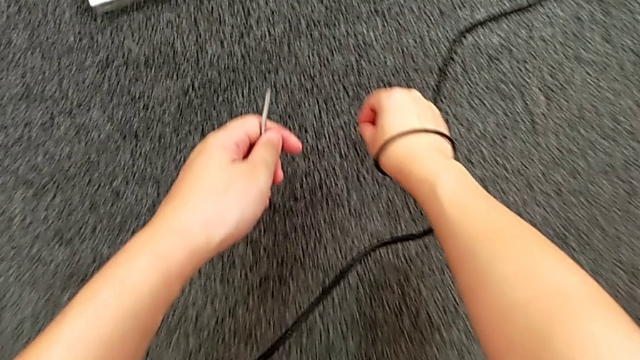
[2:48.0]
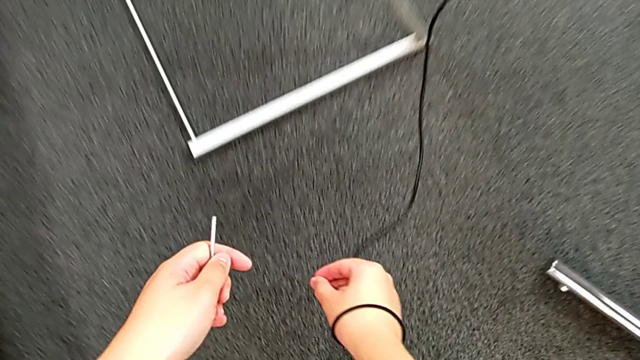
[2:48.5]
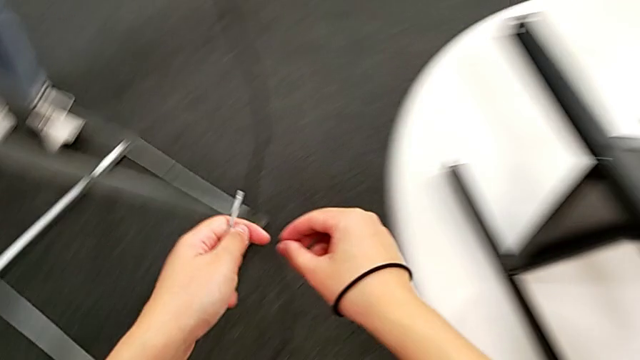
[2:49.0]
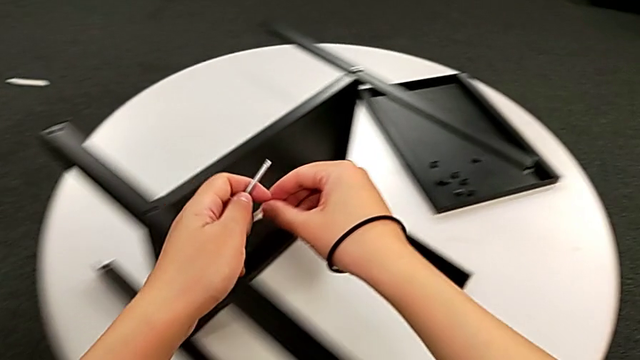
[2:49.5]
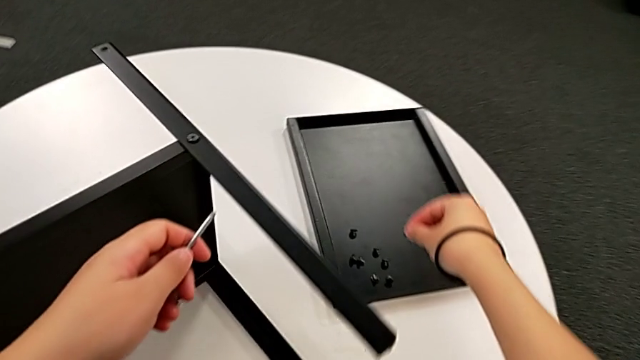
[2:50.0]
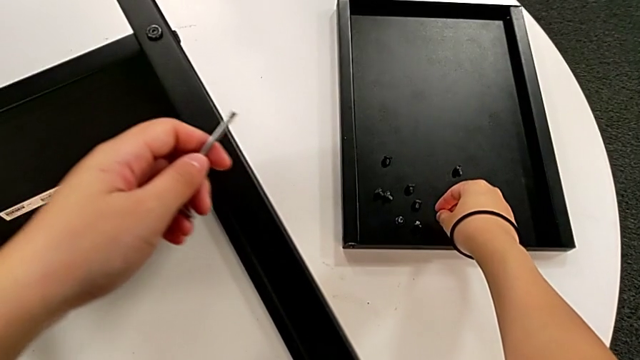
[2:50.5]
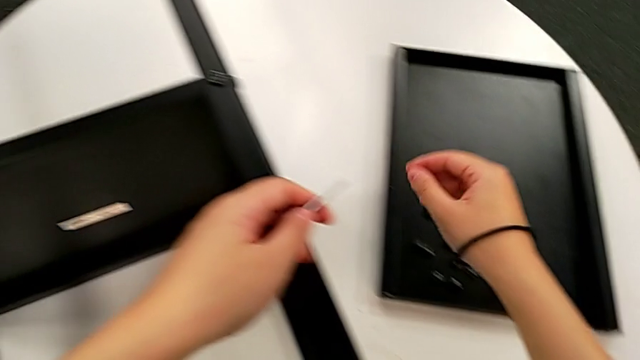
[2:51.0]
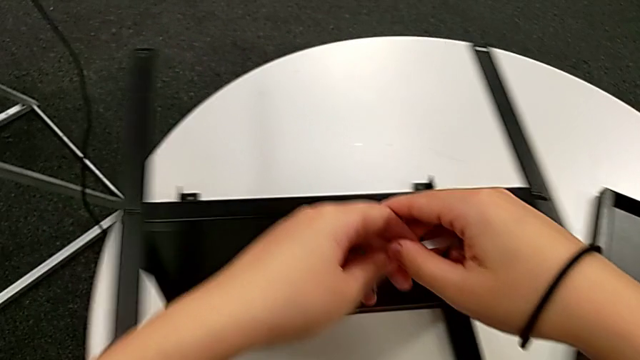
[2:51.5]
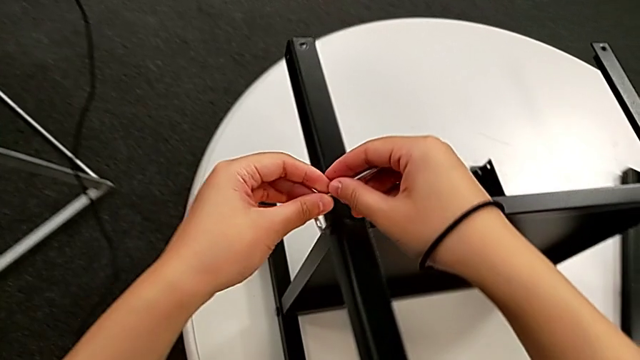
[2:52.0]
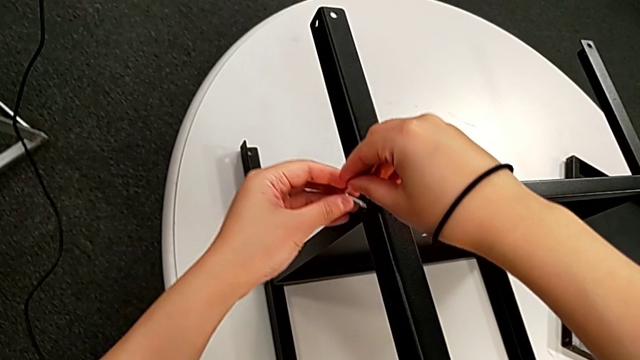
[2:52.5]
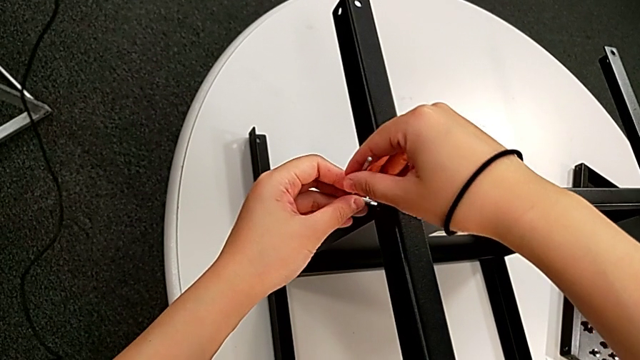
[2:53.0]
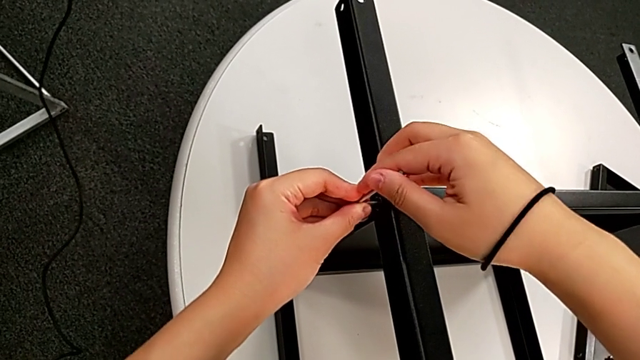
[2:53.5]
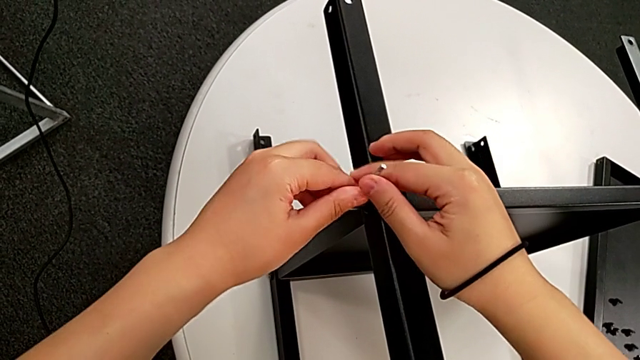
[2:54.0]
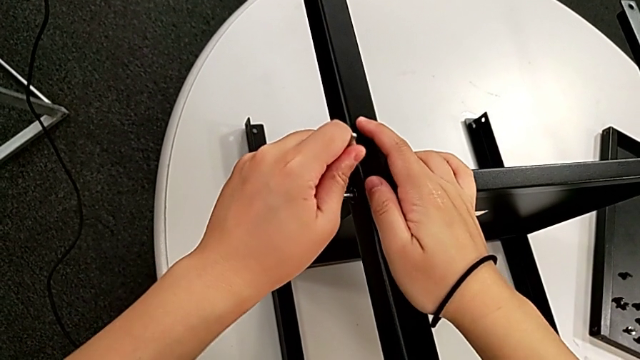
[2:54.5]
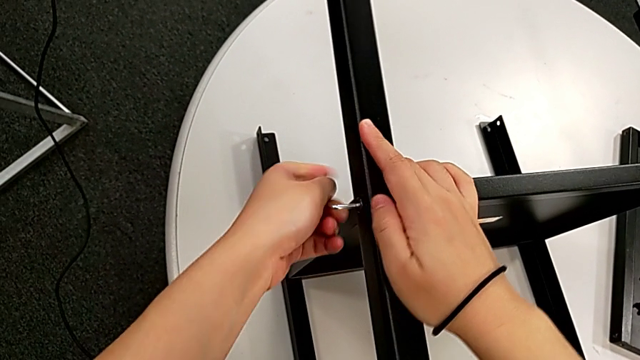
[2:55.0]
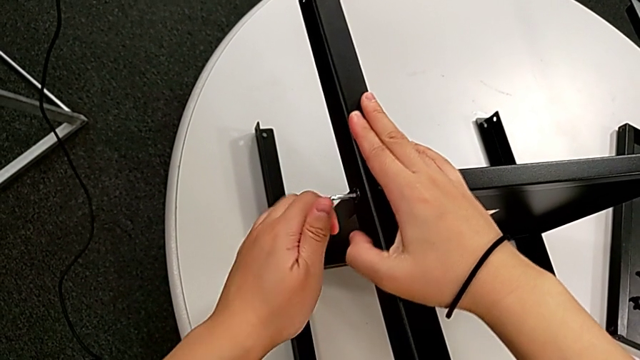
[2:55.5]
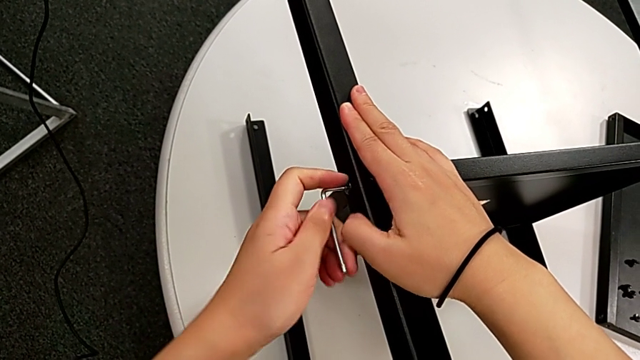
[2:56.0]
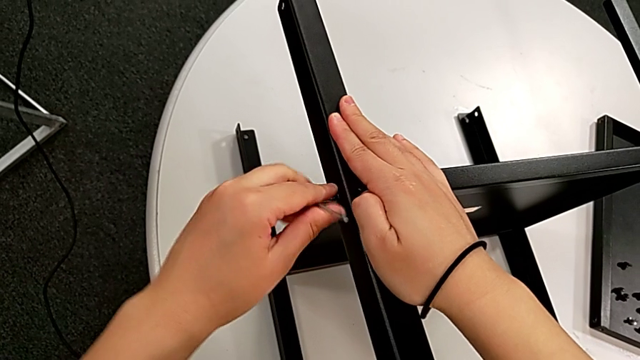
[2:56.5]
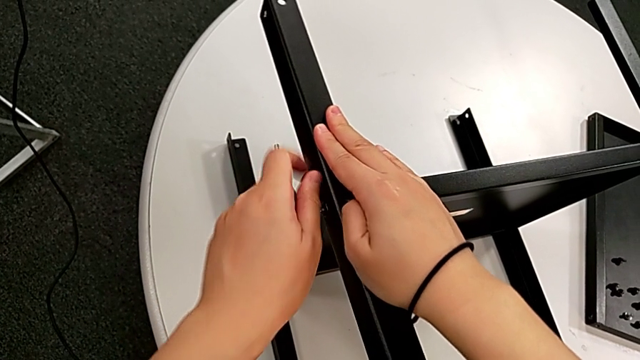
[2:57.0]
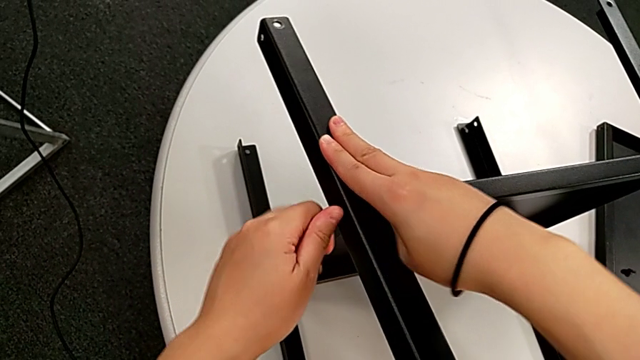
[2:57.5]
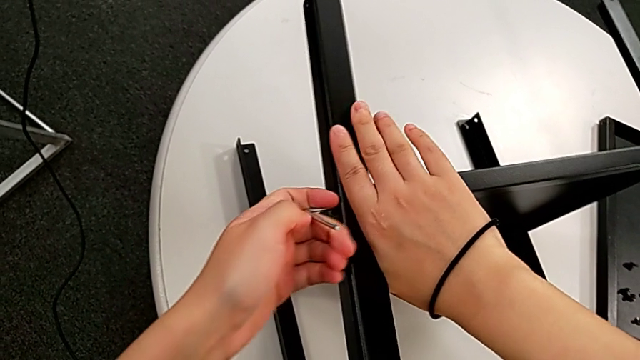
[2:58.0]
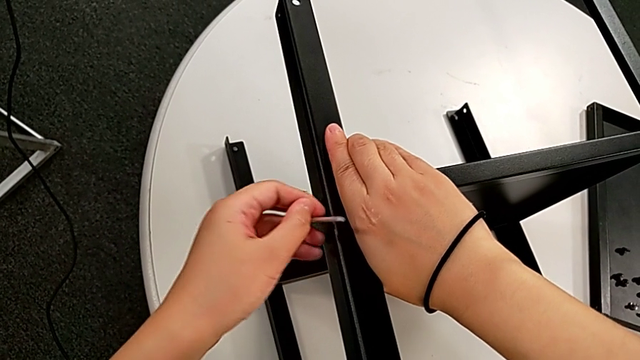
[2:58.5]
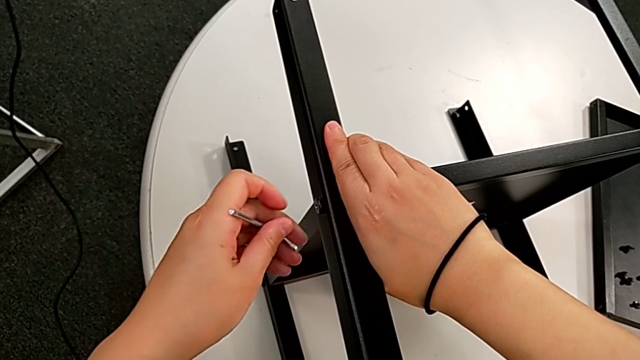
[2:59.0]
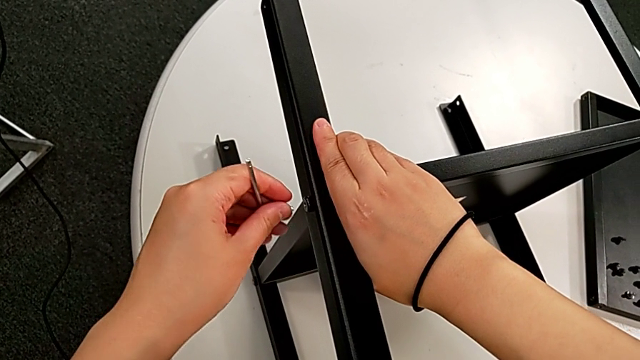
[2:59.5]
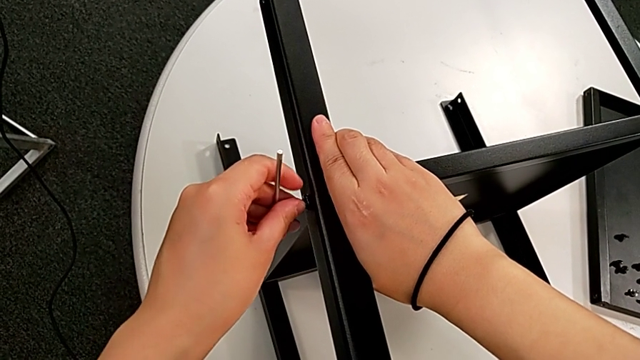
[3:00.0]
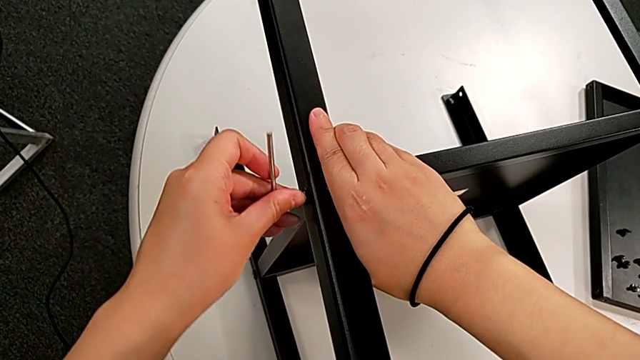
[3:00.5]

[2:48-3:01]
The camera wearer is disassembling the first leg. They lift the hex socket head, place it, approach the hex socket head, insert the Allen wrench, unscrew the hex socket head, withdraw the Allen wrench and insert the Allen wrench.

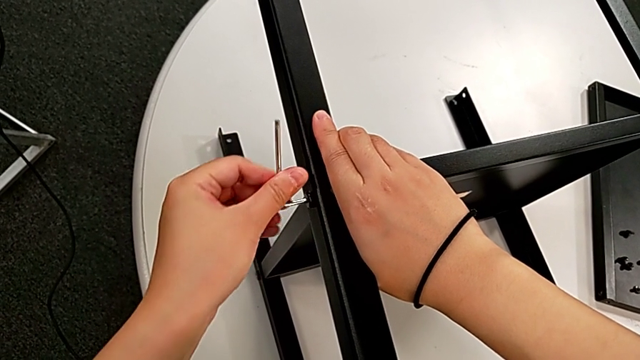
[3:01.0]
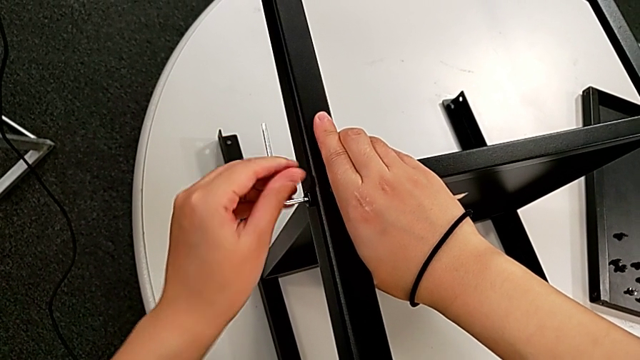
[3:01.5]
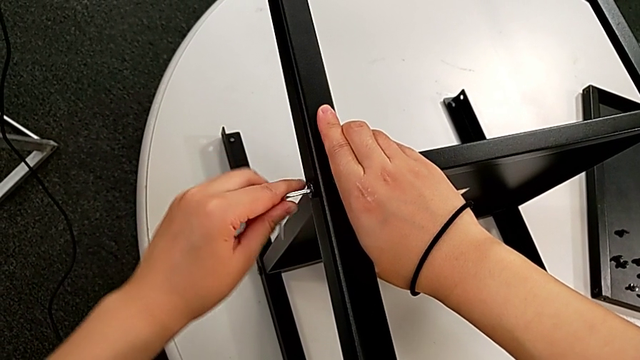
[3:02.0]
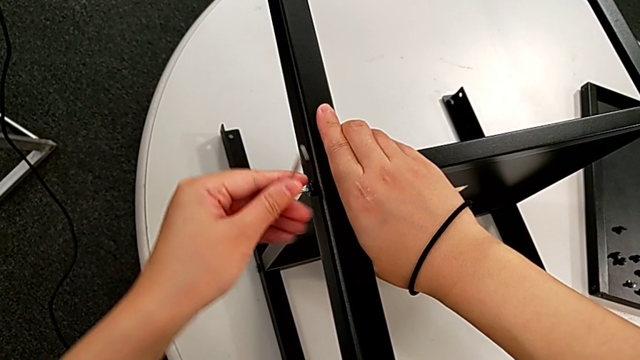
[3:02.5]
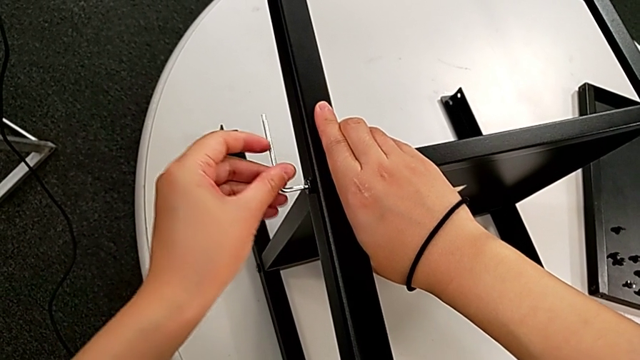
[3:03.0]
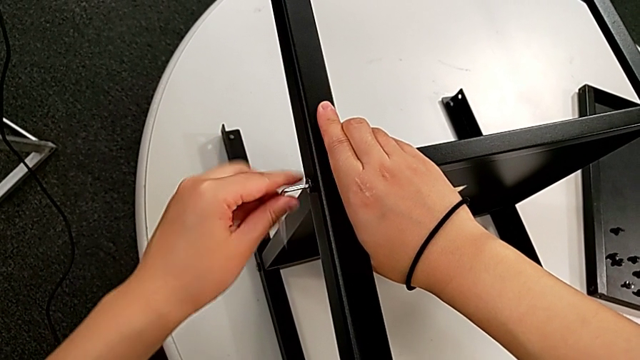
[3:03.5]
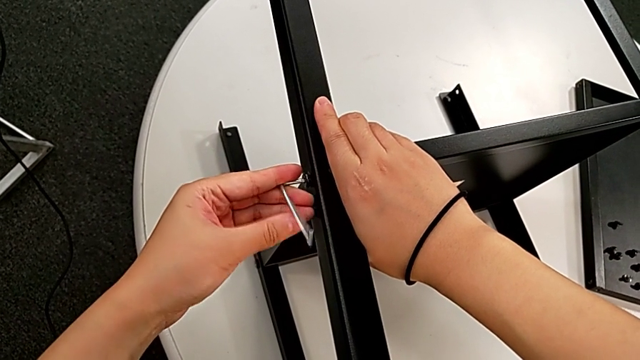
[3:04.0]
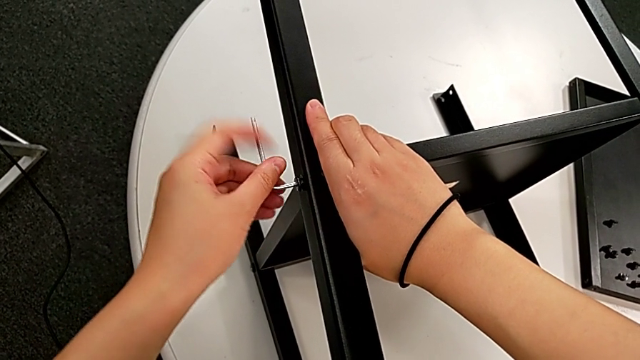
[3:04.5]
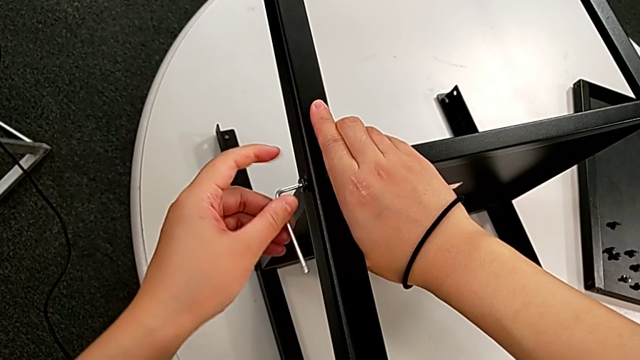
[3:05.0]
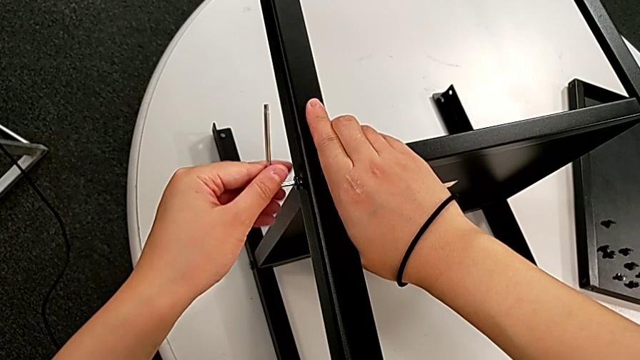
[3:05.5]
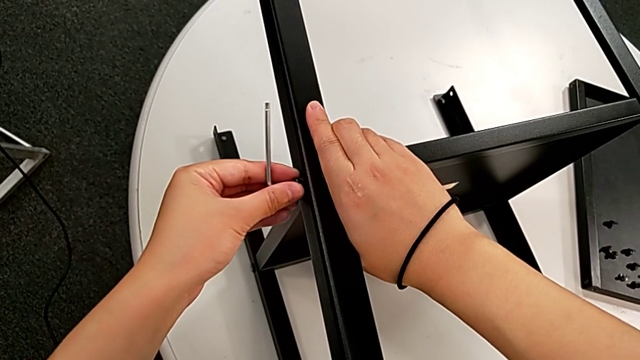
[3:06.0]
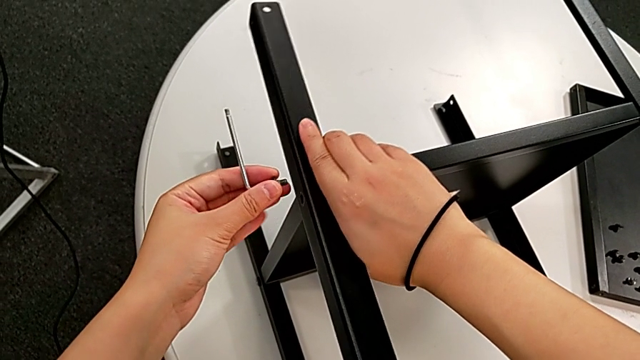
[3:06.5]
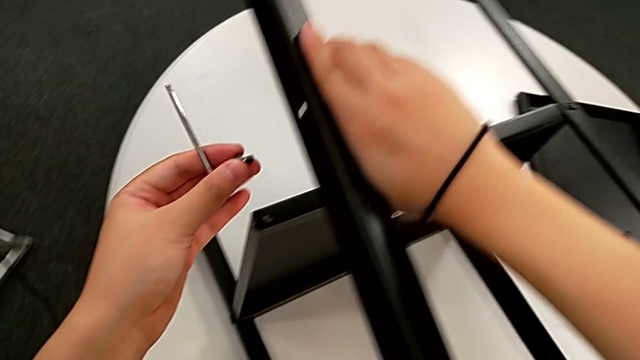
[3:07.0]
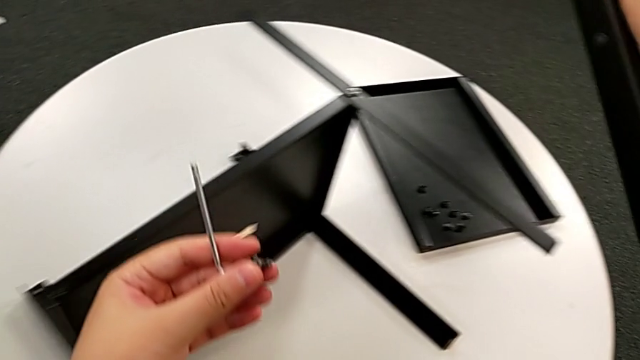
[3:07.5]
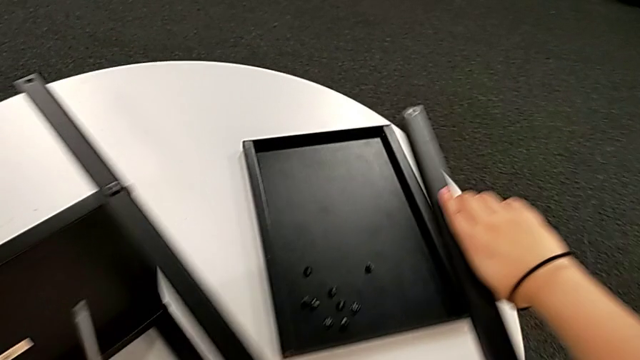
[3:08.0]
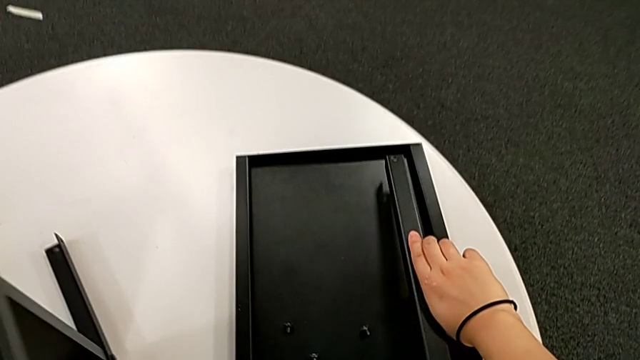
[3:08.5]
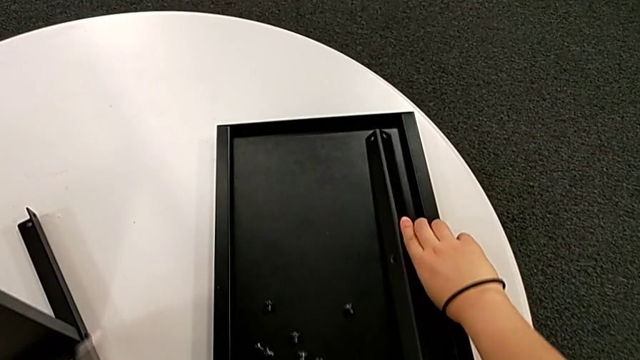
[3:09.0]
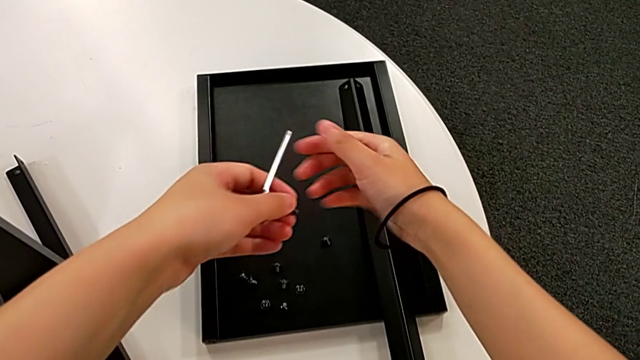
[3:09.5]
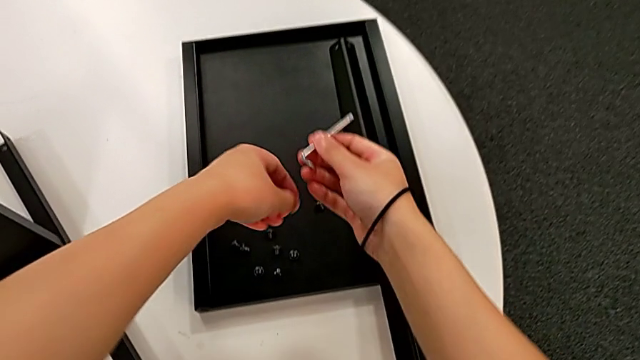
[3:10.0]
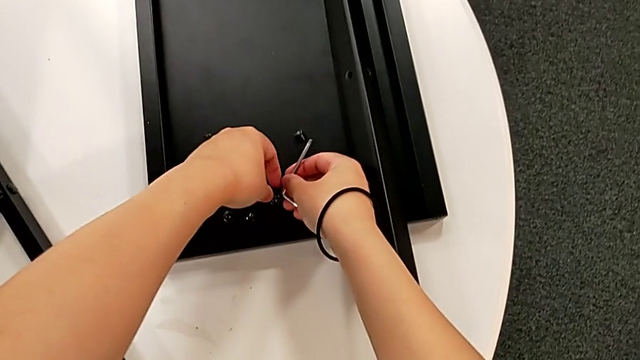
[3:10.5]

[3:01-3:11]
The camera wearer is disassembling the first leg. They keep unscrewing the hex socket head, withdraw the Allen wrench, disassemble the hex socket head, disassemble the first leg, place it and place the hex socket head.
